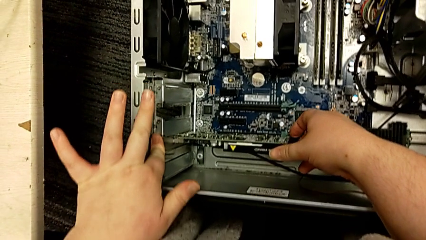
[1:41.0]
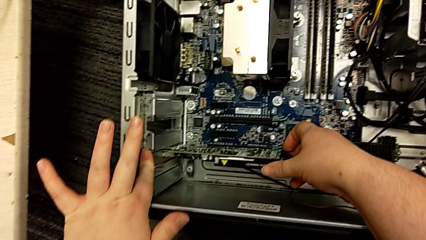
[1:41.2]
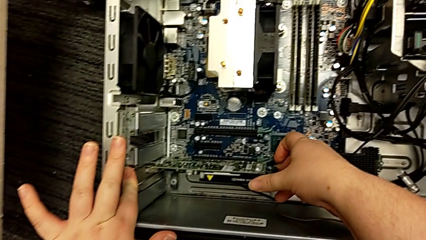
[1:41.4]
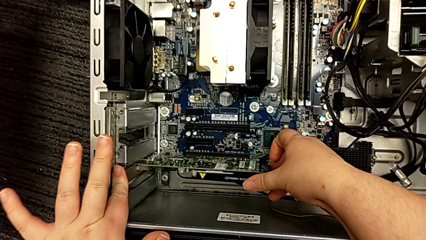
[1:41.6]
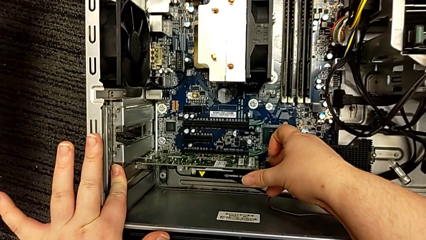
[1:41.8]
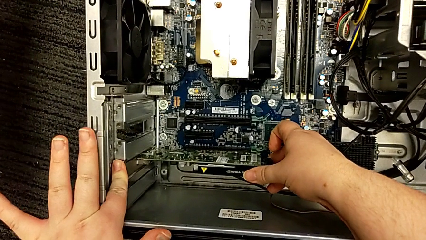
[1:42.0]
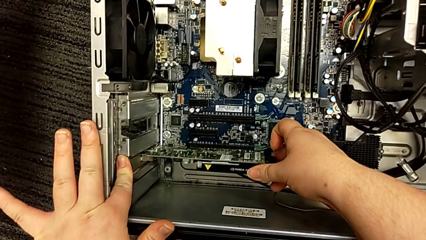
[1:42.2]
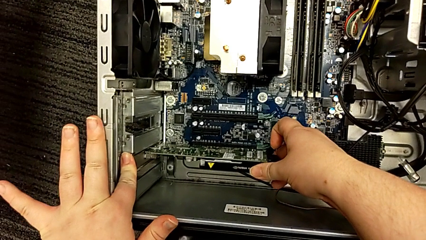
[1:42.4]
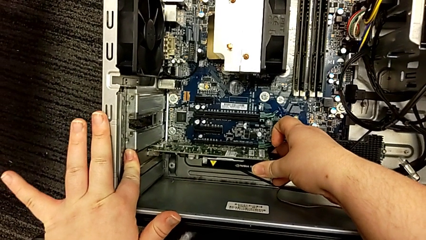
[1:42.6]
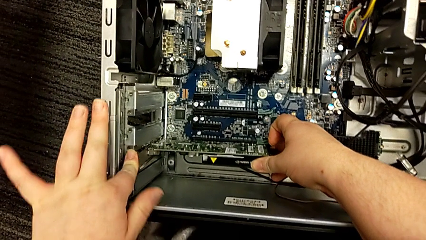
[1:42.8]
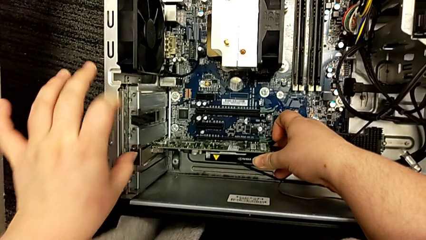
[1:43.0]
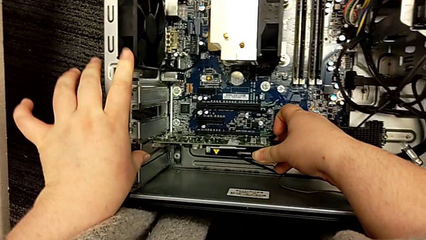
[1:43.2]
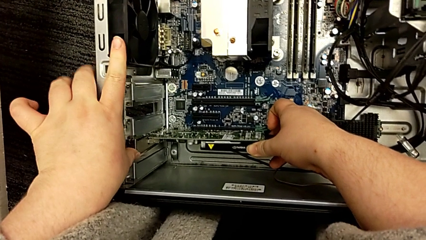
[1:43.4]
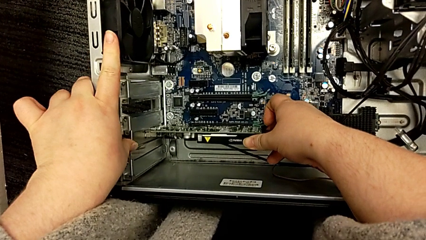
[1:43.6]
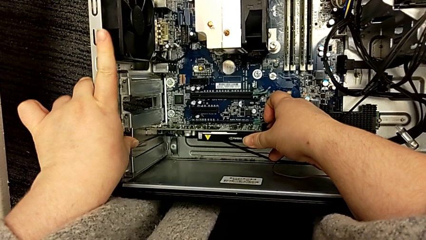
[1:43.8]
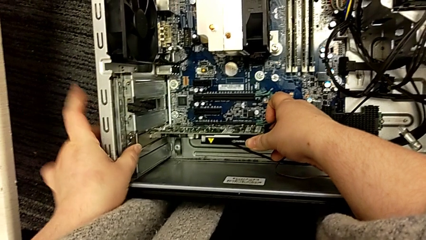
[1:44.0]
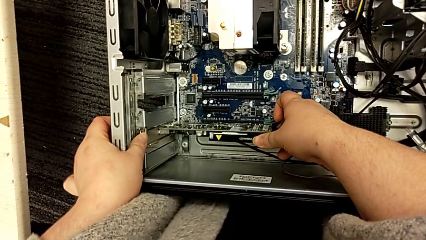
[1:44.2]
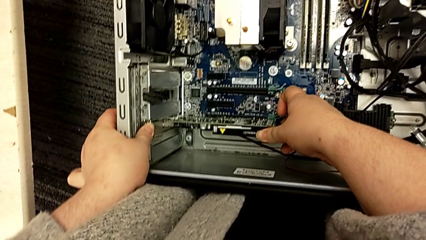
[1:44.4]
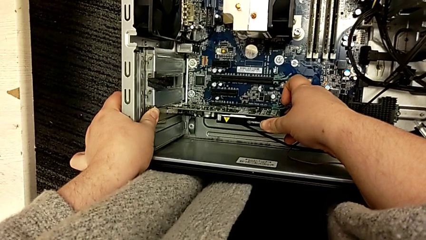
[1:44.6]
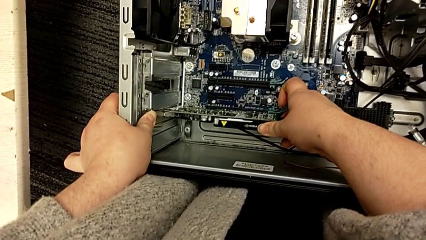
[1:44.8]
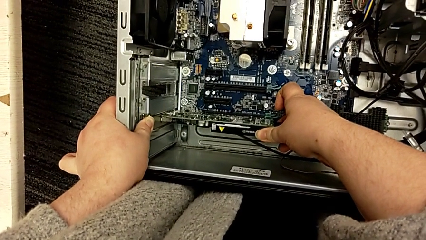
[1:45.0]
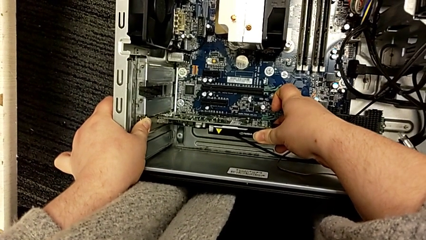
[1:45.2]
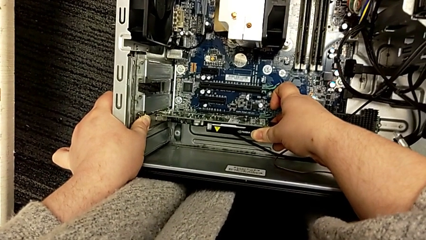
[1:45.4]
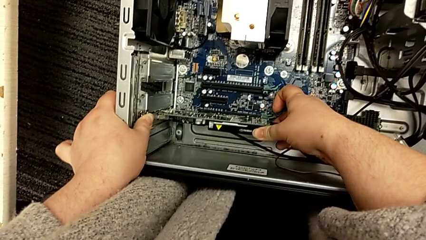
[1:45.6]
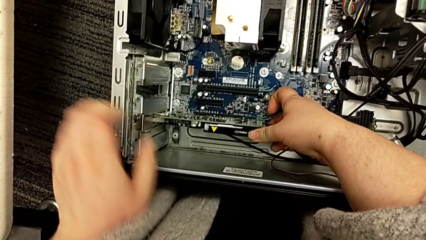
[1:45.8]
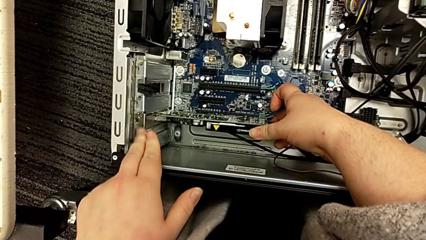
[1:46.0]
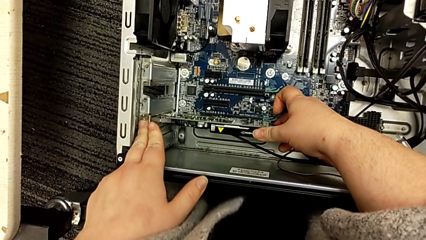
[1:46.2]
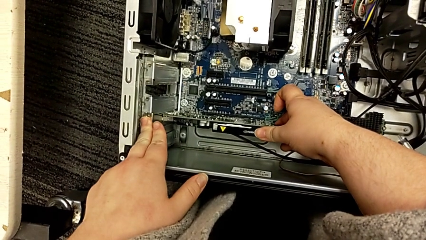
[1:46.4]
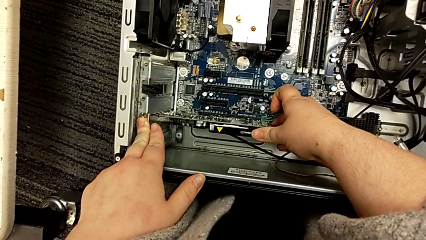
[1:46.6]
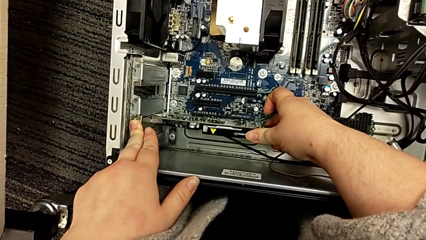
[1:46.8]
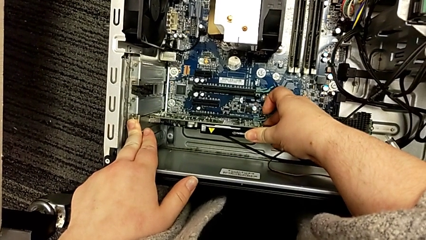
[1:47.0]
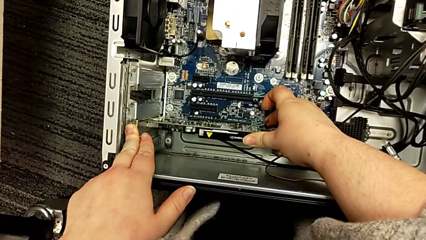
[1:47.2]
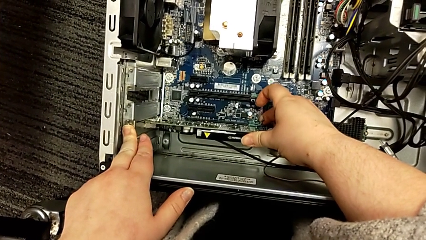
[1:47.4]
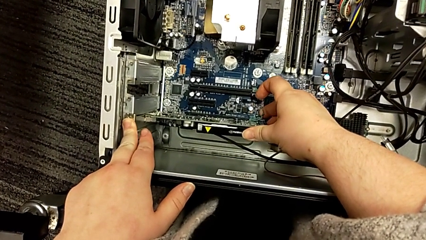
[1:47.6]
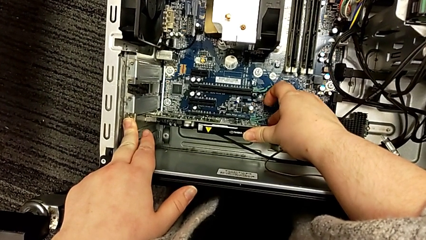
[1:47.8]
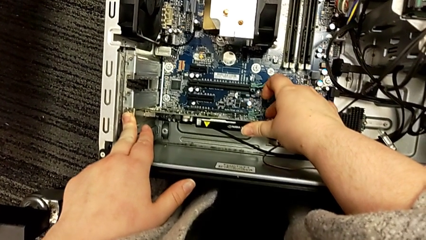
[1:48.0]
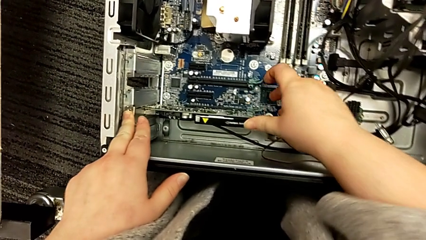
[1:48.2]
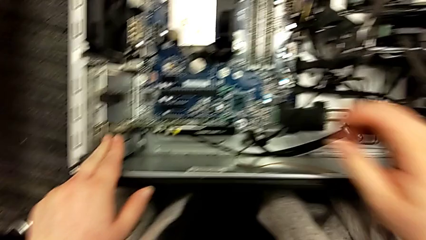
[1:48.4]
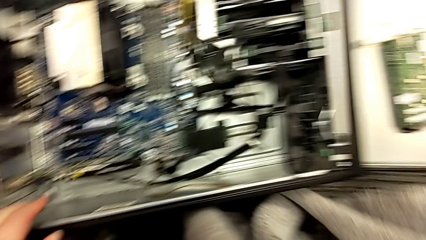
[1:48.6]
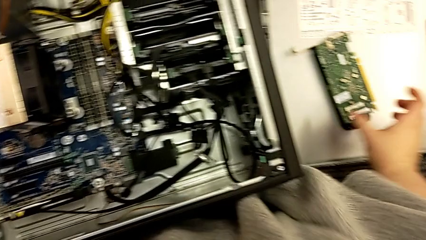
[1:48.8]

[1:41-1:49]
The camera wearer is installing a second graphic card. They push the second graphic card and insert it.

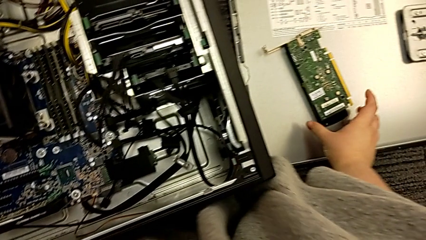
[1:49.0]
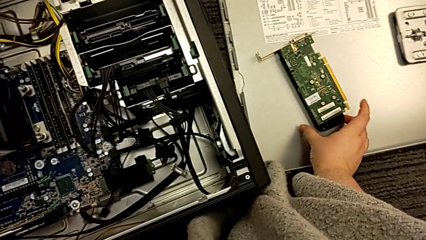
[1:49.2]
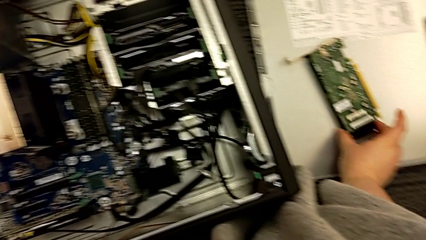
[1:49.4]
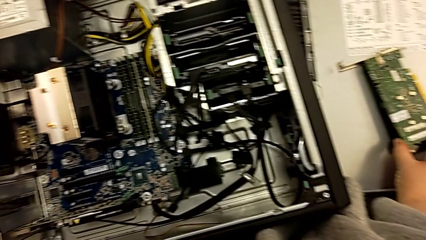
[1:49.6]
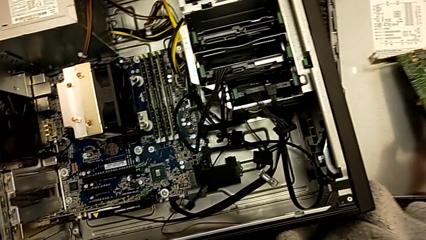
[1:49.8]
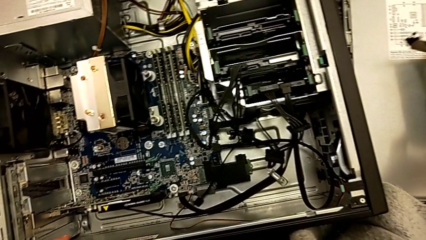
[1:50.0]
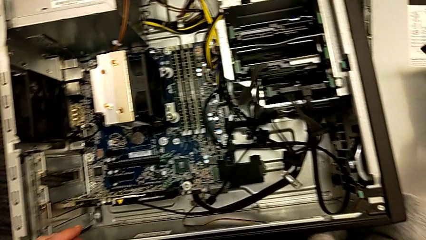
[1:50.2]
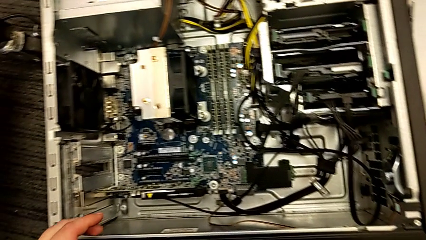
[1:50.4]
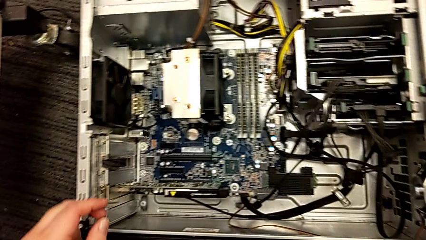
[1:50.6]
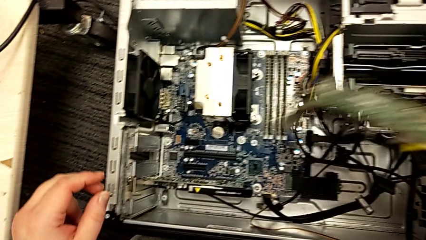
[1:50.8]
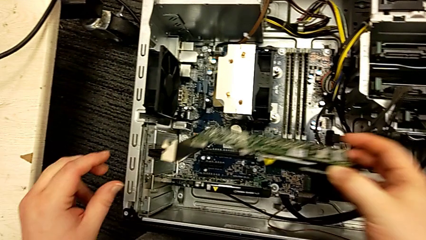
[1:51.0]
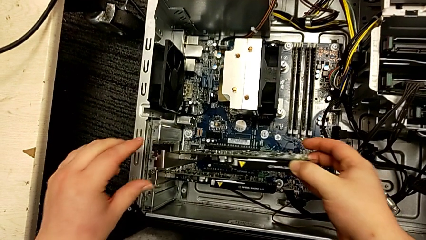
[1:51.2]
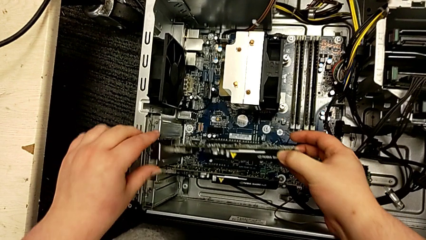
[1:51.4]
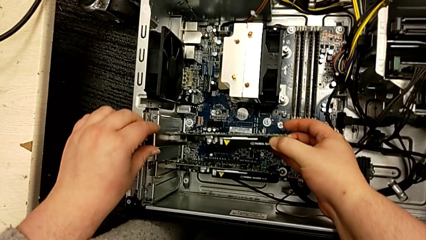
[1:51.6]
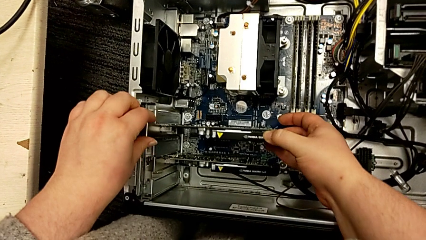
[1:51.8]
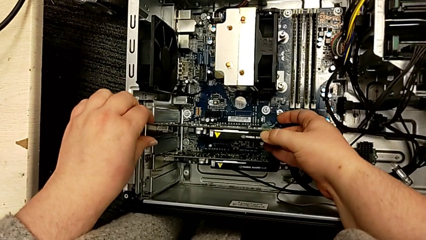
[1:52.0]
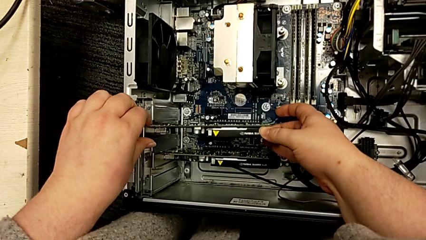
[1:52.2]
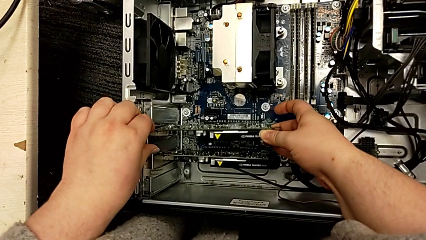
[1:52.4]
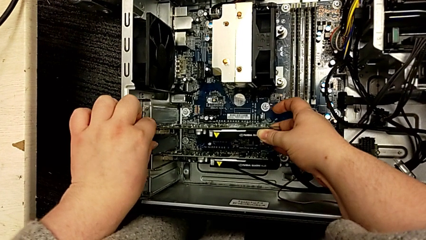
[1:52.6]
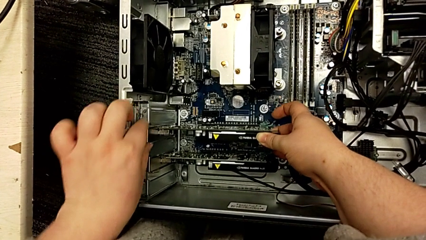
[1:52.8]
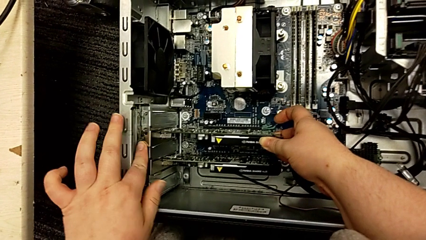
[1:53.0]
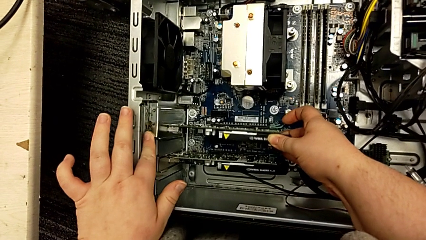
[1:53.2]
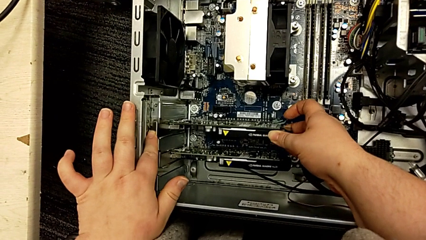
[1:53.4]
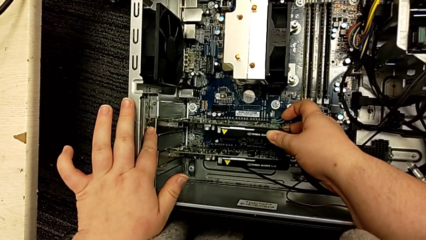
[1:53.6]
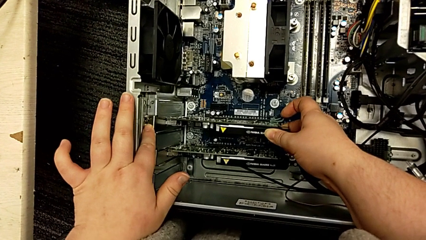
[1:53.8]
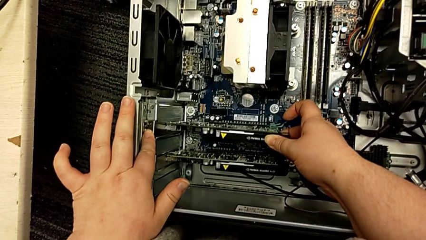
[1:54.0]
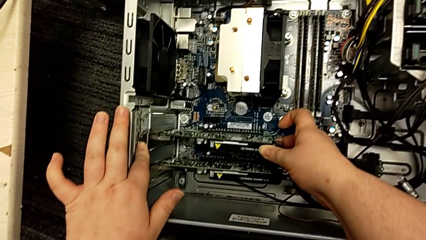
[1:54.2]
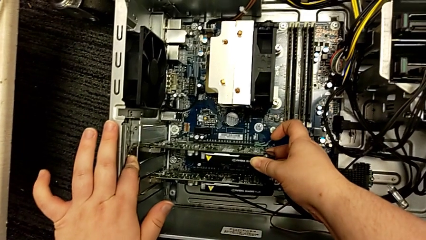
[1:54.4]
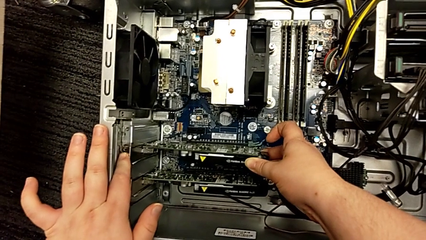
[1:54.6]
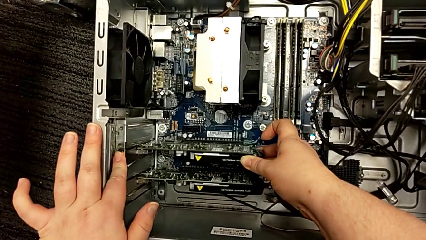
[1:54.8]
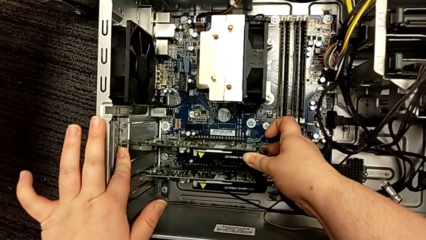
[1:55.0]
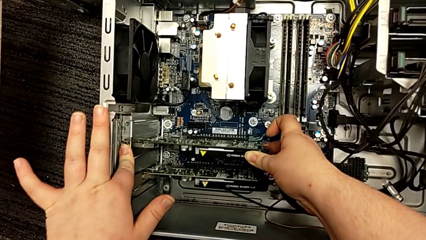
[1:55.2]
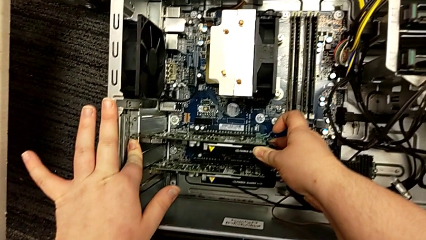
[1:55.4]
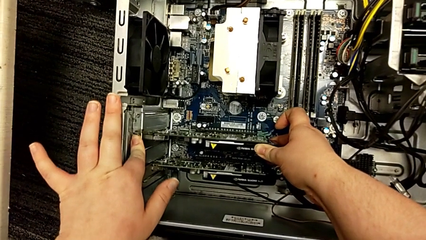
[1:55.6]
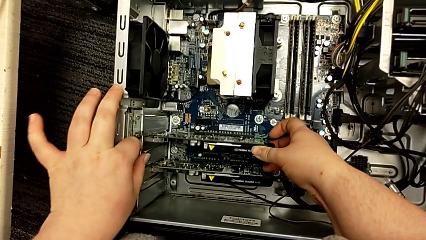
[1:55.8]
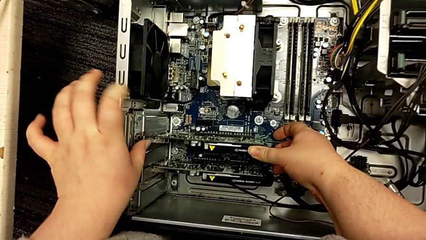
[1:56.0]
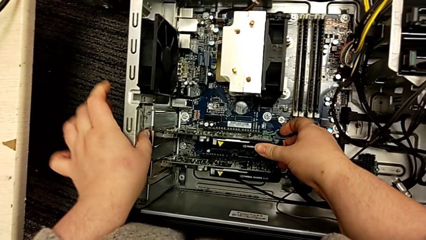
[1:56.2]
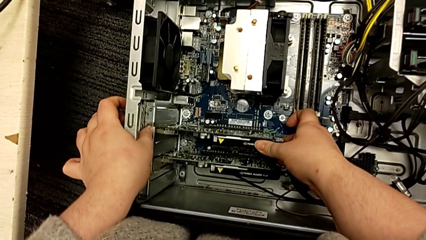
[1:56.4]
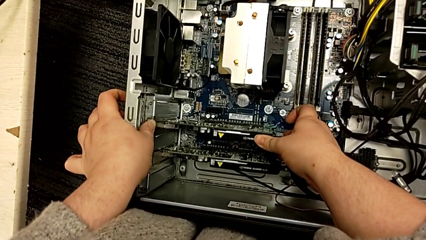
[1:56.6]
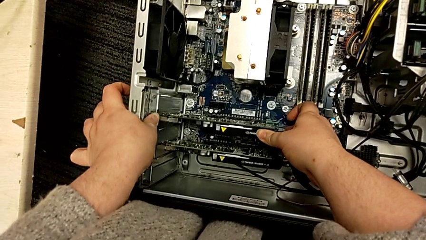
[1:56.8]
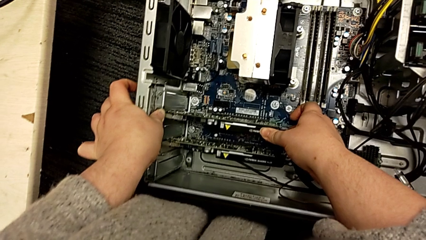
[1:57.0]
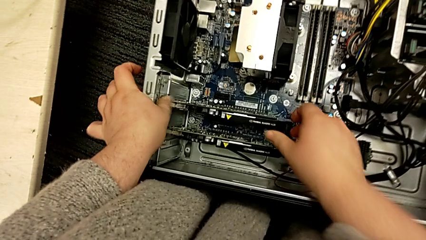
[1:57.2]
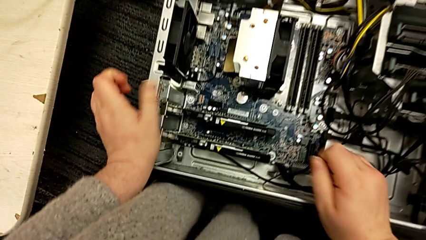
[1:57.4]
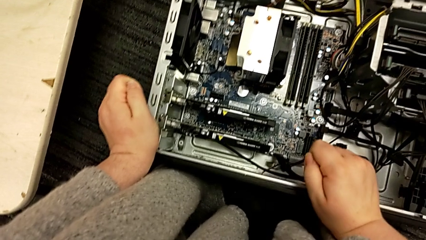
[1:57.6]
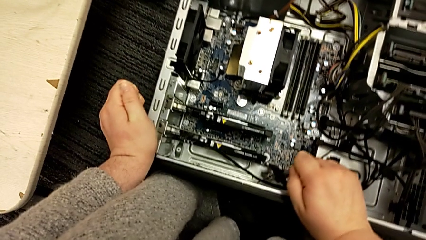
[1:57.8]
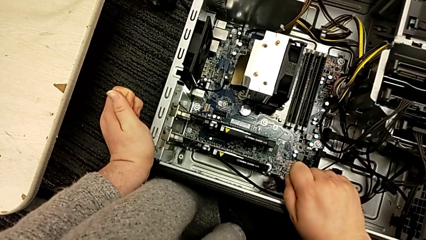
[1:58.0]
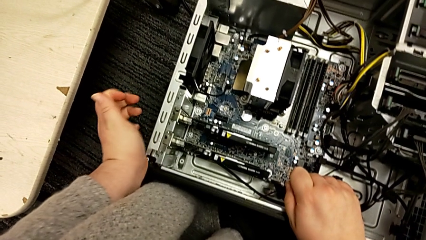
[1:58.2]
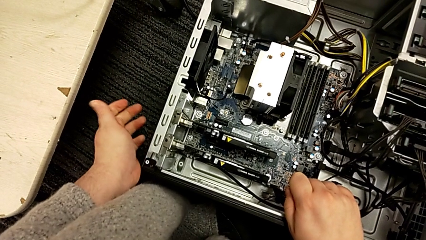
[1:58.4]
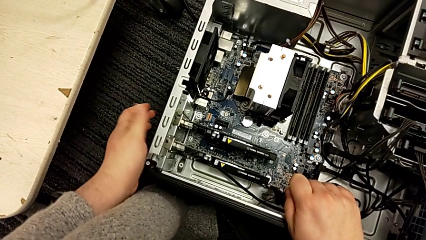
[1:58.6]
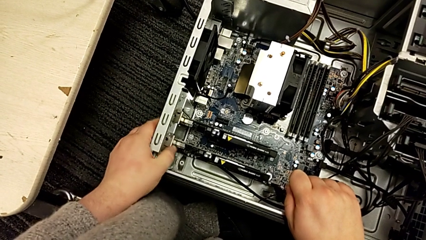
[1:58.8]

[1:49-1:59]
The camera wearer assembles the first graphic card. They grab the first graphic card, lift it, align it, push it and insert it.
